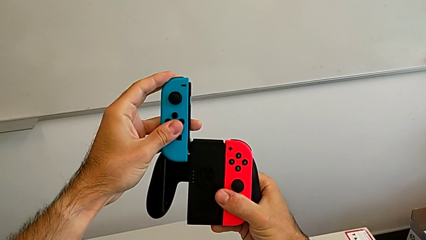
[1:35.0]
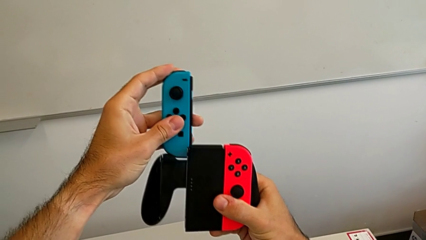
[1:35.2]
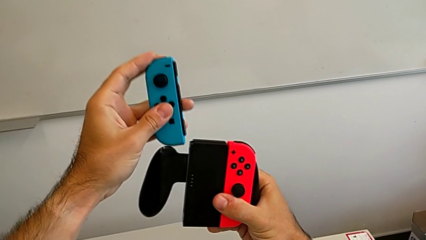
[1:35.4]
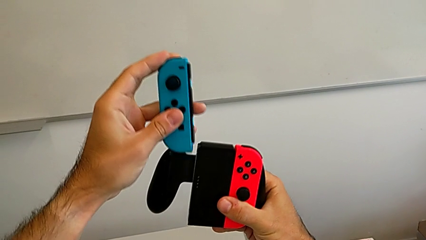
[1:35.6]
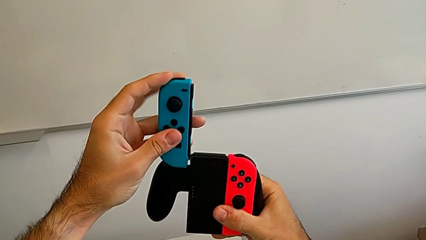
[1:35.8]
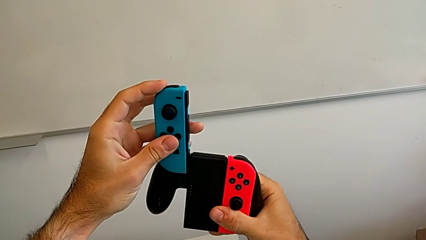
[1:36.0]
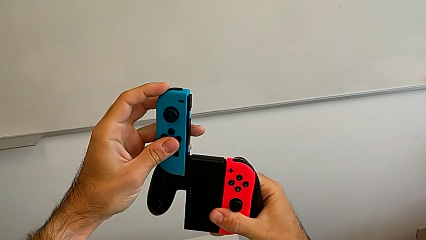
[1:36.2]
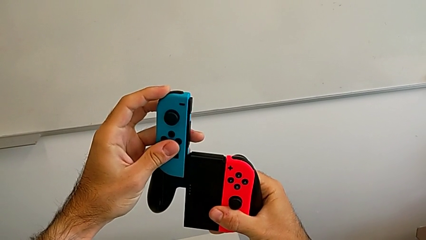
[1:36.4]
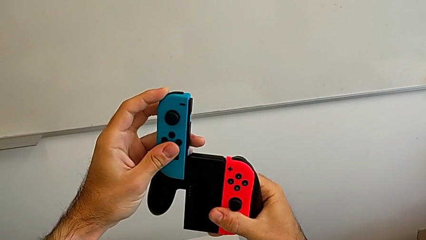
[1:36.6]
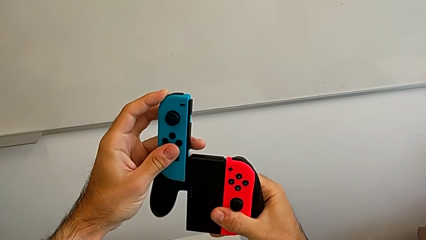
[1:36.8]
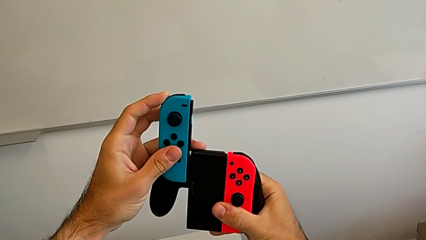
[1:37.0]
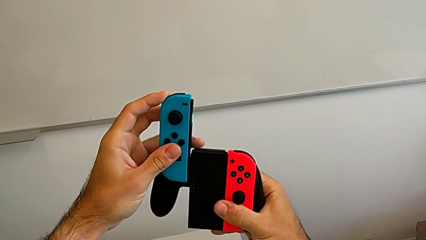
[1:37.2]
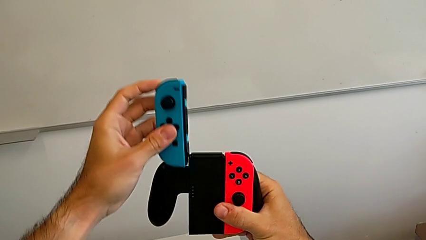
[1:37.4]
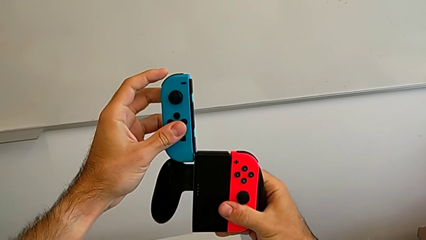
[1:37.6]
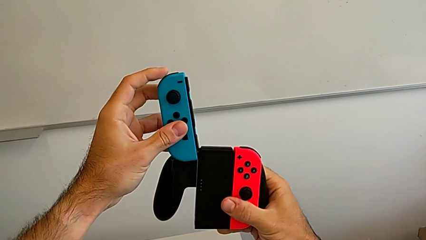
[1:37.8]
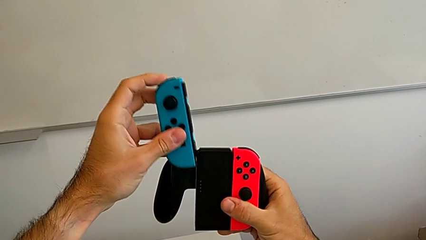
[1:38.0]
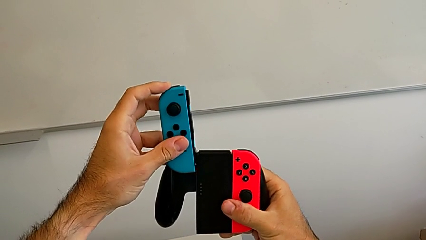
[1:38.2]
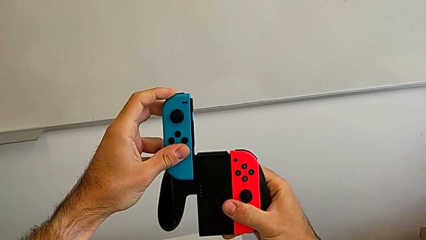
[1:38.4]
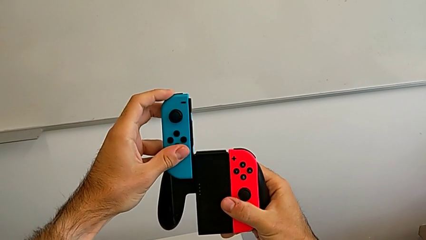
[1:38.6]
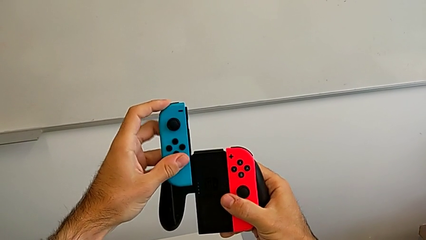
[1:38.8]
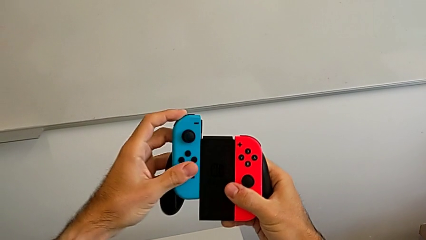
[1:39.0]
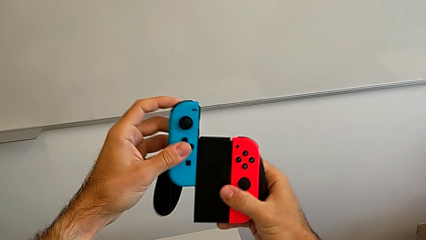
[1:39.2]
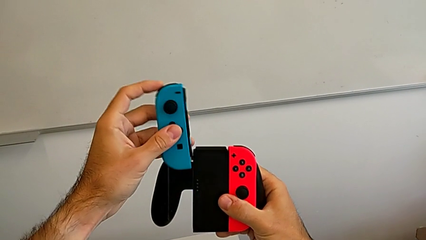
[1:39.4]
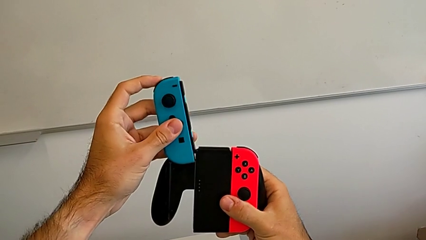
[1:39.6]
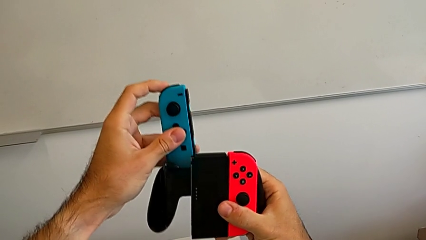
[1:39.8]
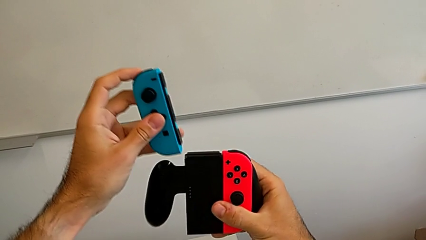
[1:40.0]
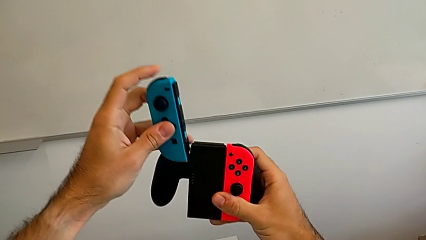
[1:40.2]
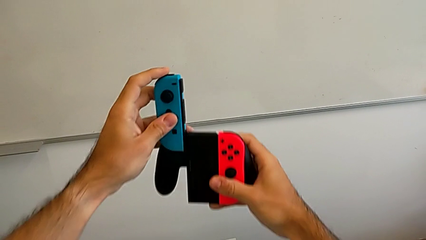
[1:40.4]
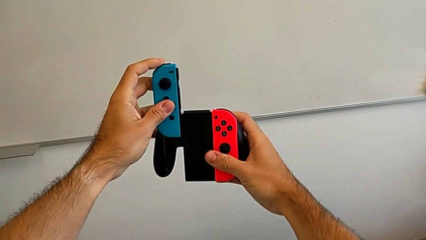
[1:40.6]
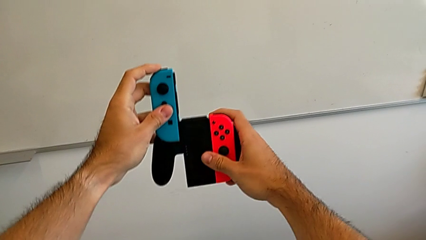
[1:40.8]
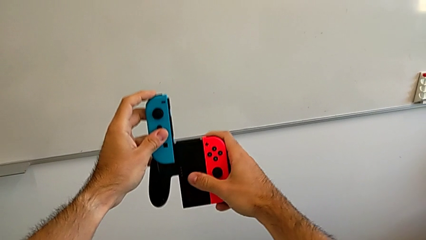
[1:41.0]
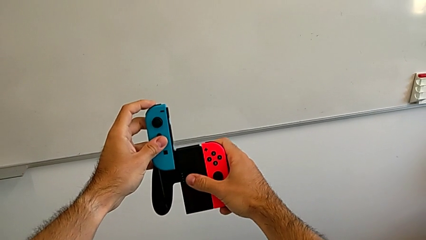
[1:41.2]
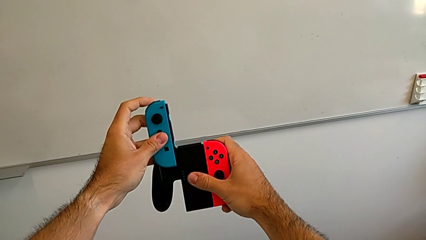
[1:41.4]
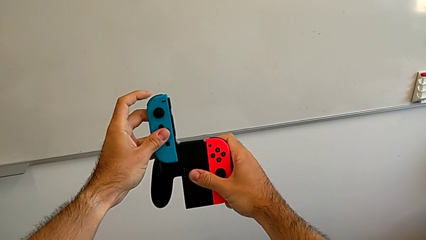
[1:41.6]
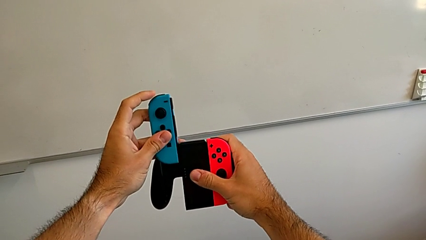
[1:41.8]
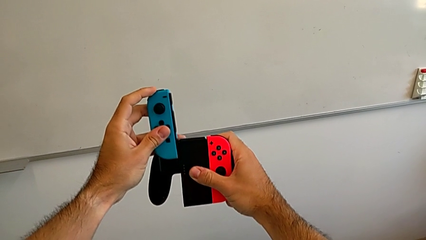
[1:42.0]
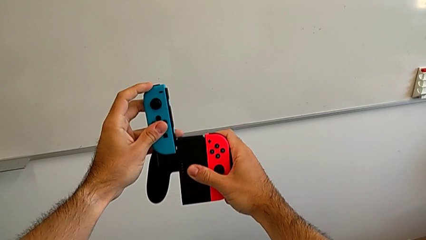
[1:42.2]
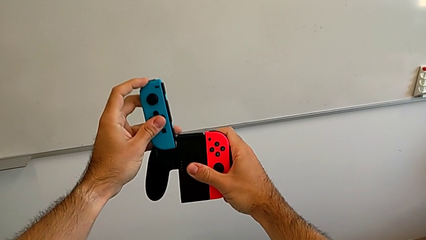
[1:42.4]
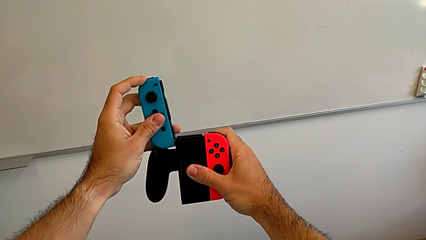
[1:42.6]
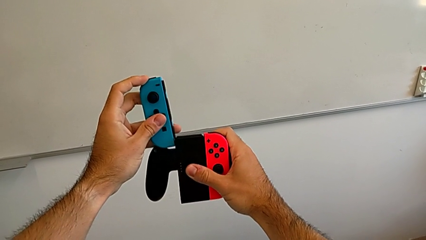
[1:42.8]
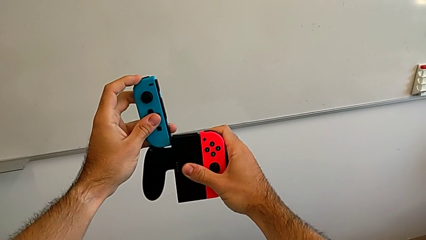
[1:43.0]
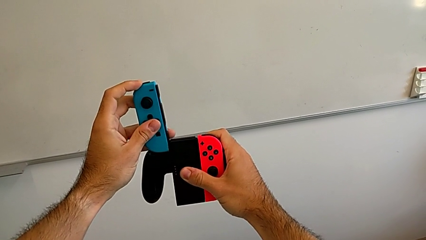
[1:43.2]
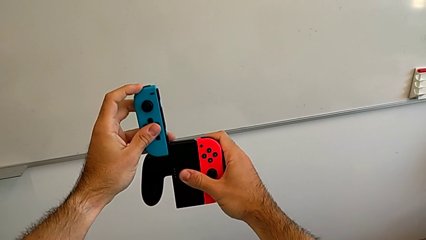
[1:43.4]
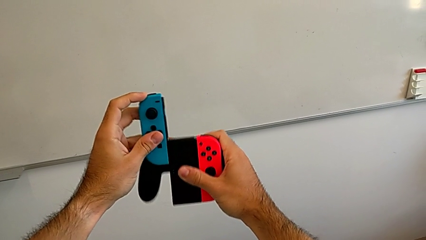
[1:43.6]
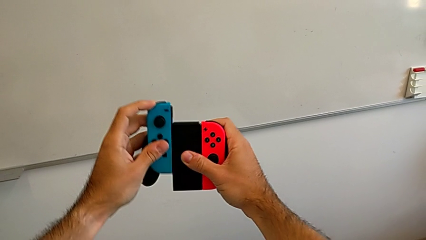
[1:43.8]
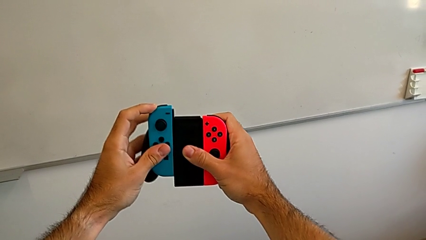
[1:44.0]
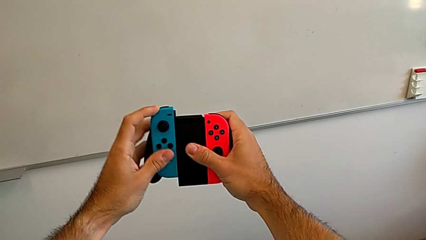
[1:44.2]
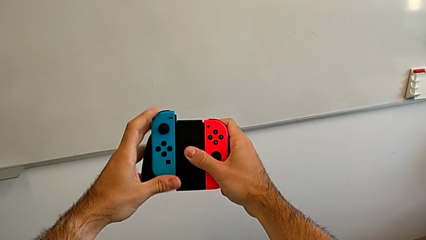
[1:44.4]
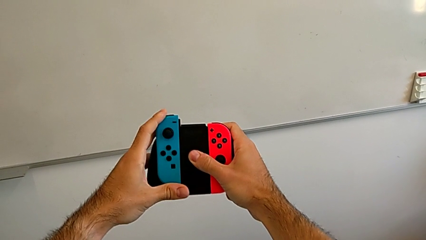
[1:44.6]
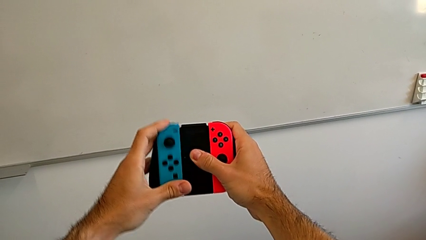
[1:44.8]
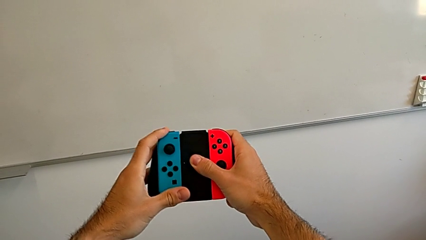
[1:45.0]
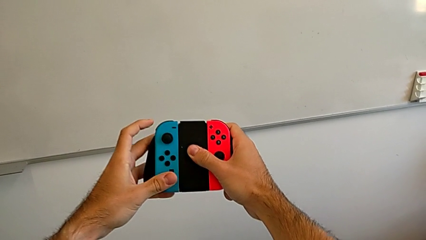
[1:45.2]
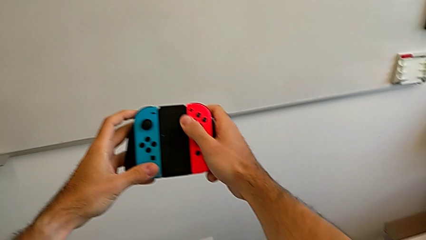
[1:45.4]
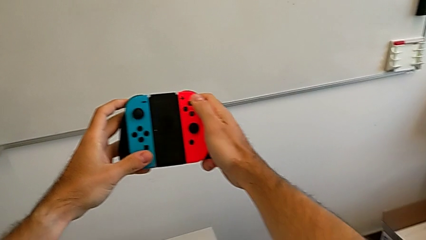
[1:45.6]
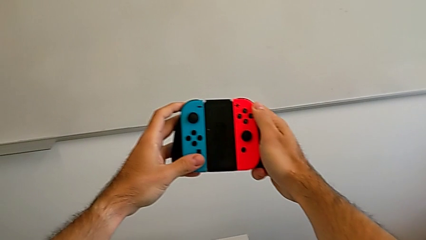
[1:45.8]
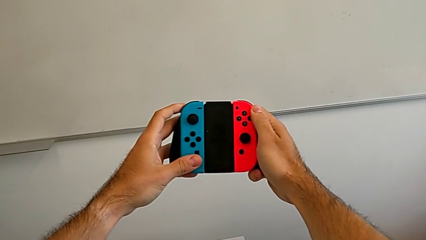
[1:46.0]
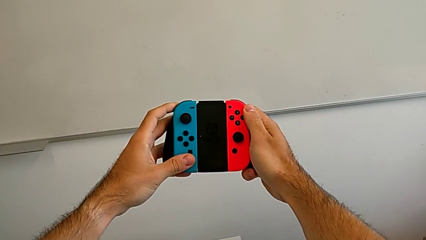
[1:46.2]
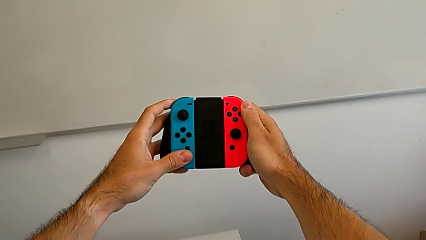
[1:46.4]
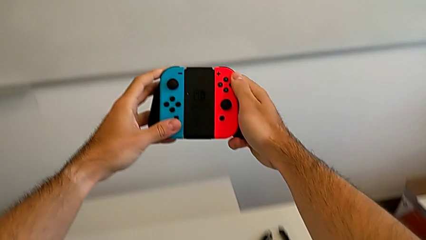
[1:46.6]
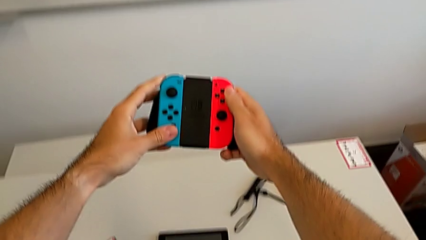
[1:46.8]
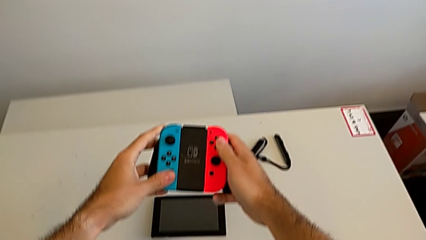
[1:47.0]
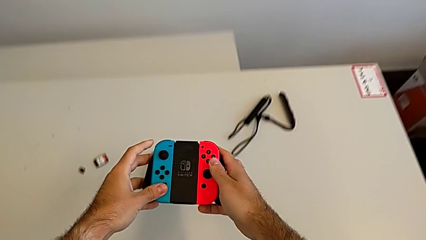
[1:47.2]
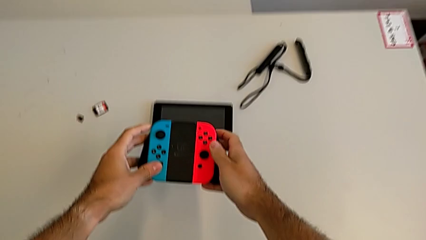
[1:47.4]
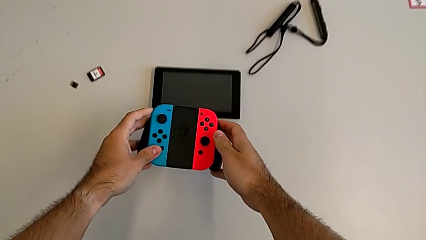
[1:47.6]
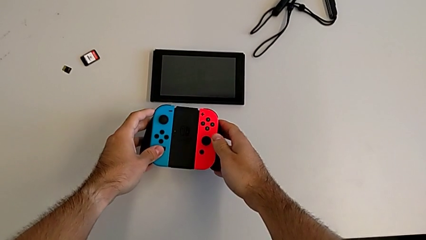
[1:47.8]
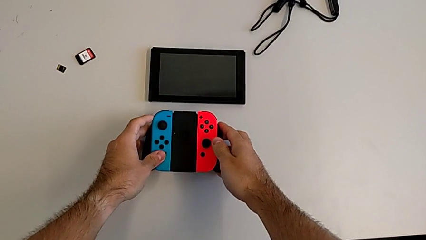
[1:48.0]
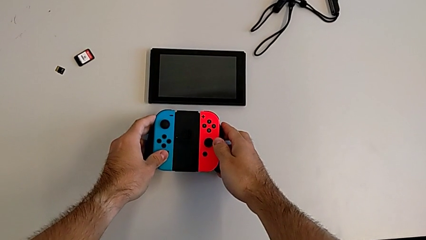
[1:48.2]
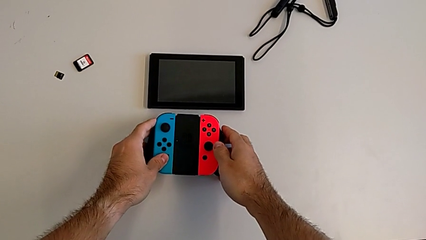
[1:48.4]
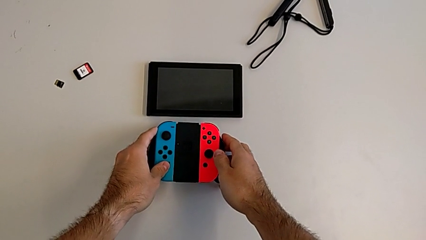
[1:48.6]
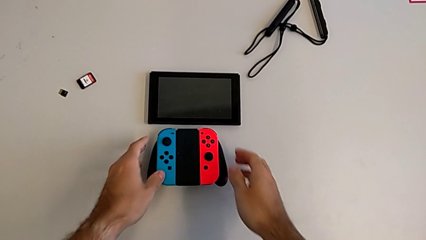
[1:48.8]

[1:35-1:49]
The camera wearer is attaching the blue Joy-Con controller to the comfort grip. They keep assembling the blue Joy-Con controller and place the Nintendo Switch.

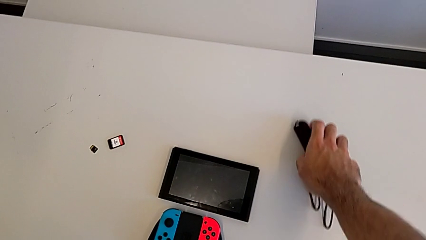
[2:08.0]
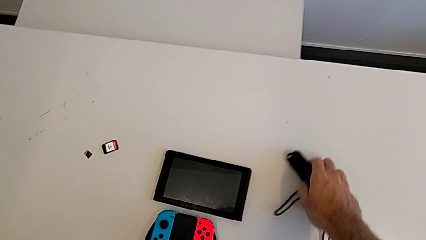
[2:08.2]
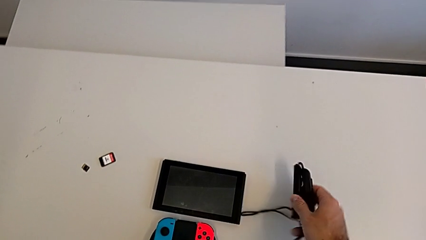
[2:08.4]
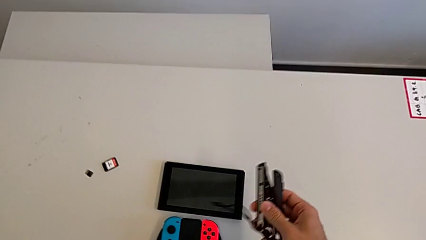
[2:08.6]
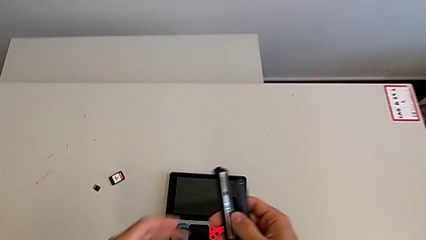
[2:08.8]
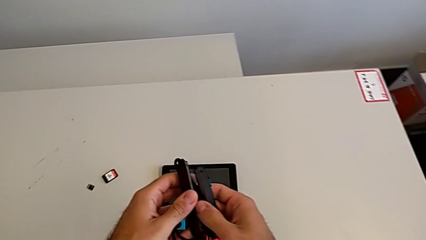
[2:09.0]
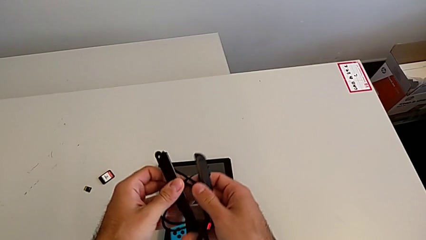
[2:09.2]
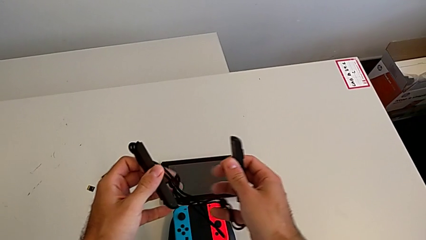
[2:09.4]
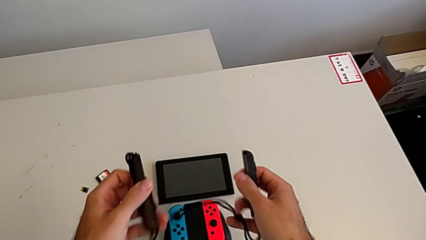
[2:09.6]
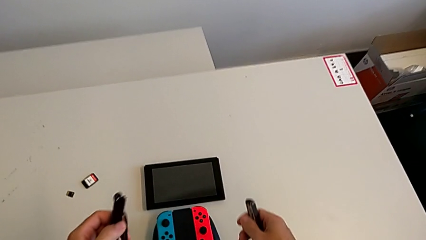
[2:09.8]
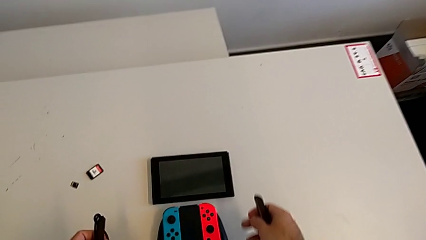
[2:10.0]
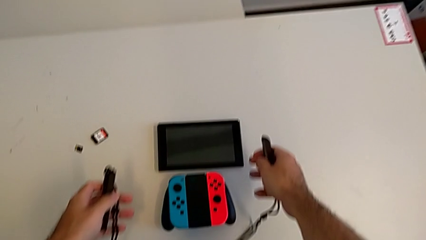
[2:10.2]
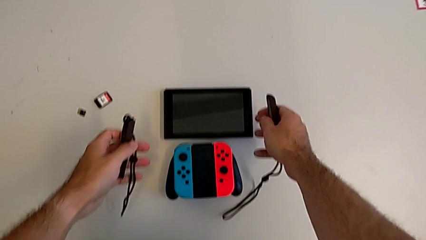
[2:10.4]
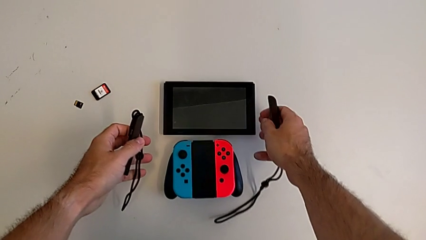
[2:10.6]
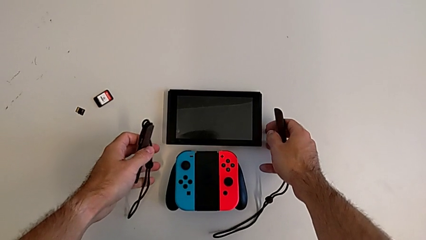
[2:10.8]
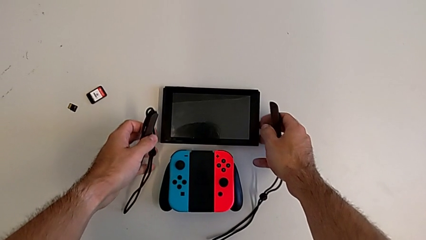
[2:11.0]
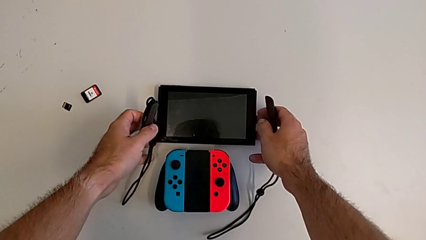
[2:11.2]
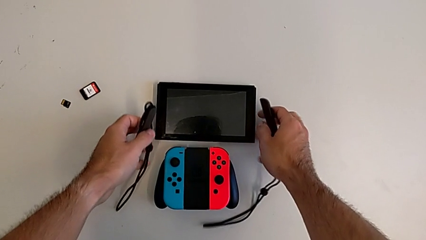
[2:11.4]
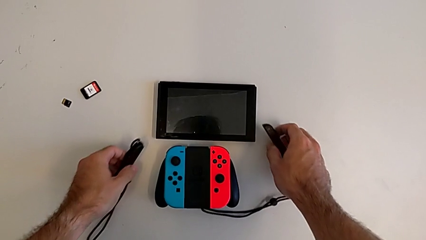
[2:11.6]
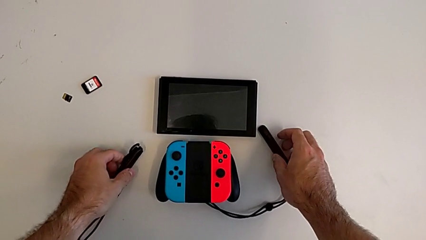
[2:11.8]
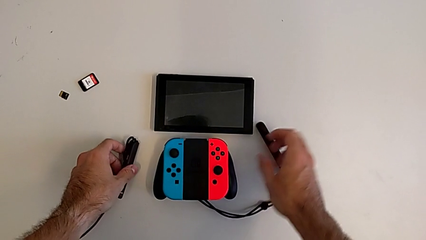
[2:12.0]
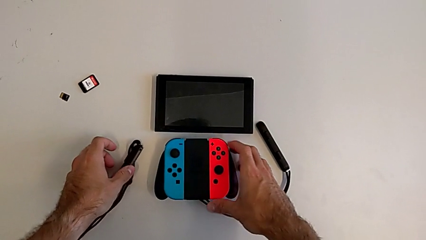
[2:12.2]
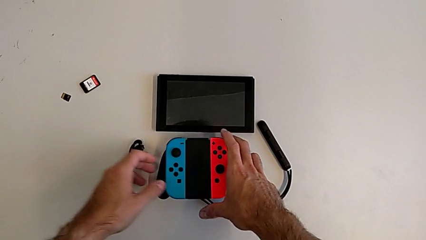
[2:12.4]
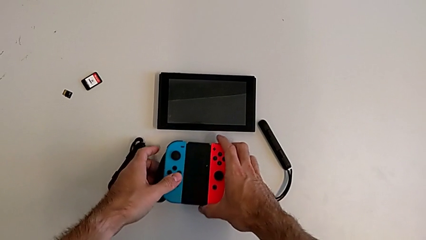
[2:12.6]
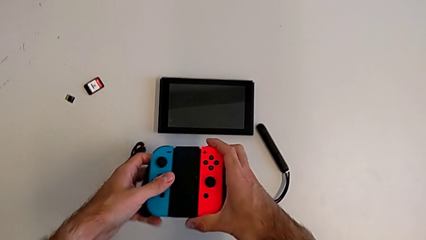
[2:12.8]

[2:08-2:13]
The camera wearer is disassembling the Joy-Con controllers from the Joy-Con comfort grip. They grab the Joy-Con strap and grab the comfort grip.
